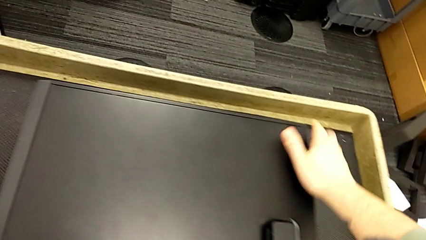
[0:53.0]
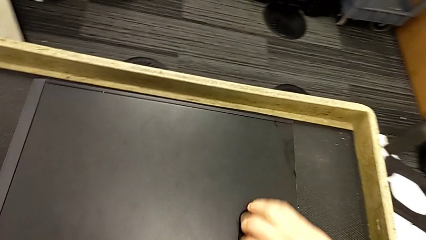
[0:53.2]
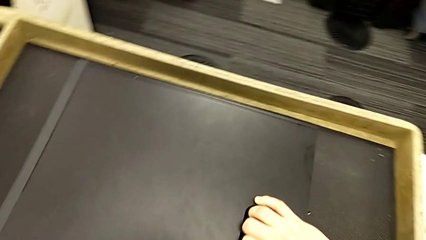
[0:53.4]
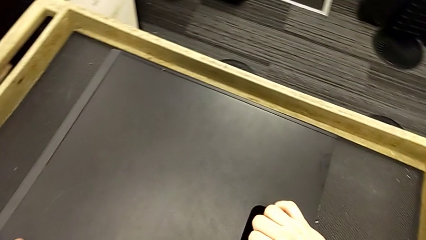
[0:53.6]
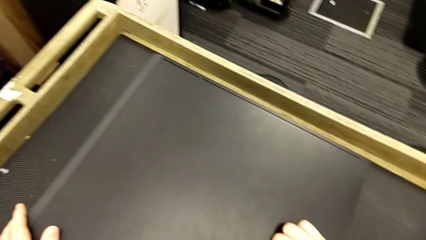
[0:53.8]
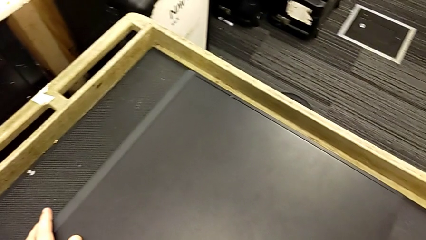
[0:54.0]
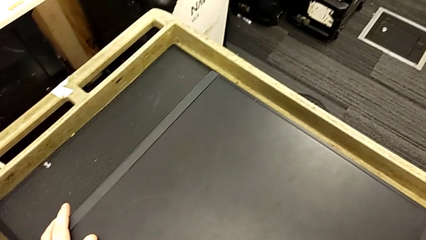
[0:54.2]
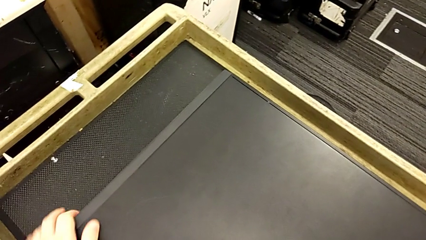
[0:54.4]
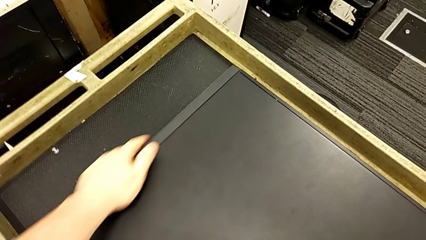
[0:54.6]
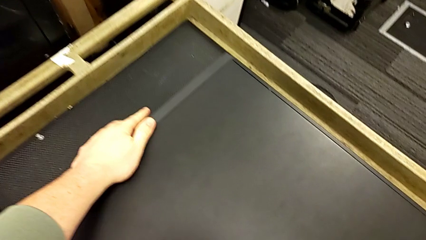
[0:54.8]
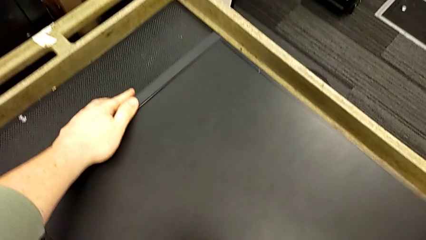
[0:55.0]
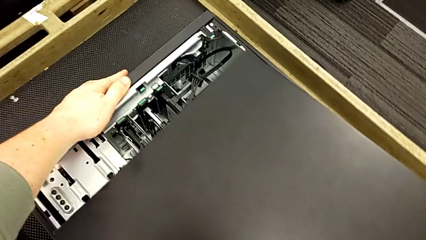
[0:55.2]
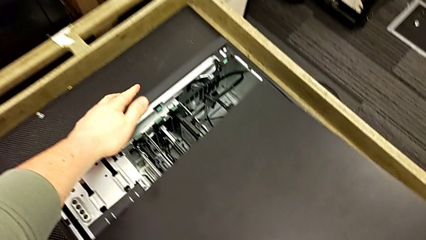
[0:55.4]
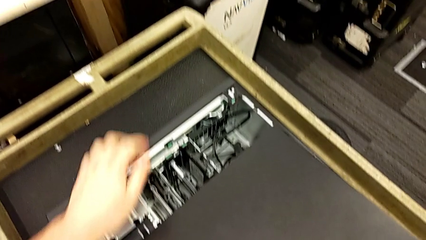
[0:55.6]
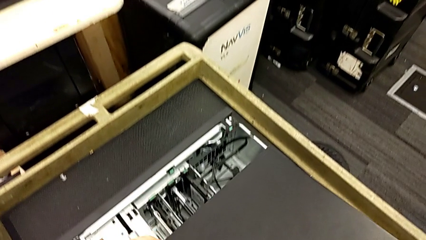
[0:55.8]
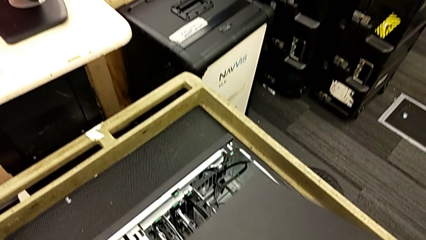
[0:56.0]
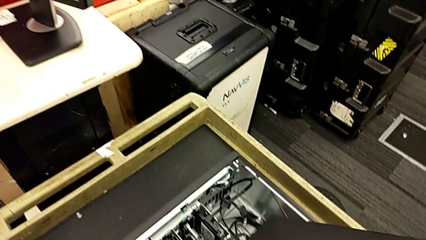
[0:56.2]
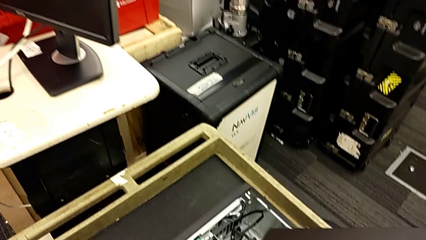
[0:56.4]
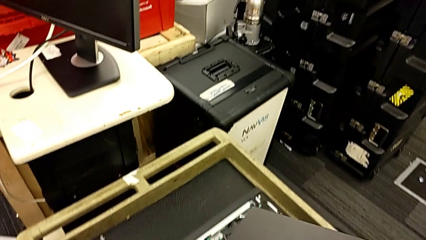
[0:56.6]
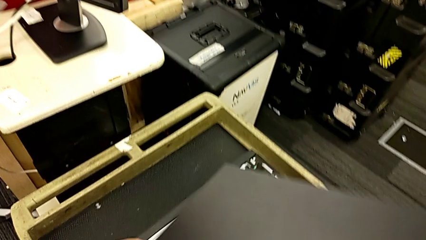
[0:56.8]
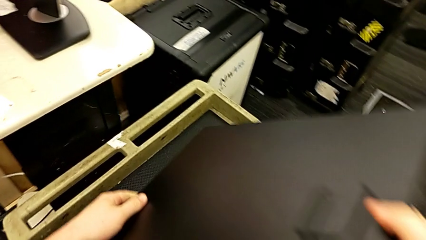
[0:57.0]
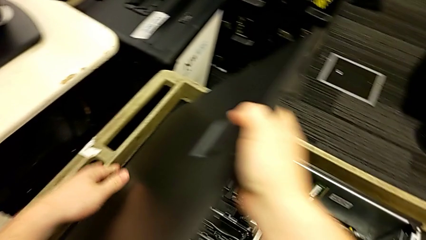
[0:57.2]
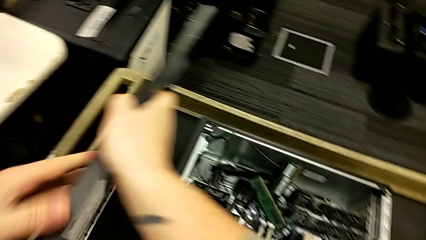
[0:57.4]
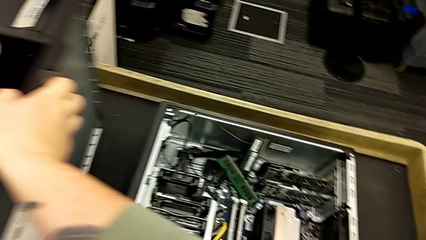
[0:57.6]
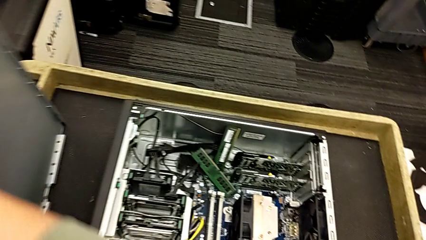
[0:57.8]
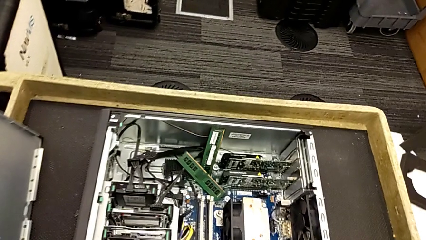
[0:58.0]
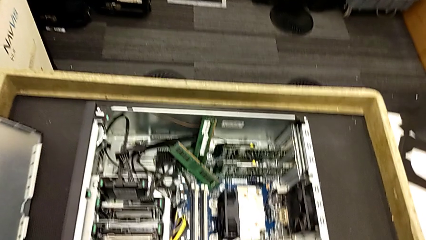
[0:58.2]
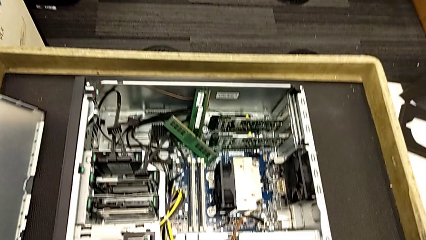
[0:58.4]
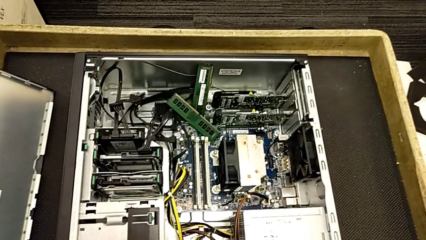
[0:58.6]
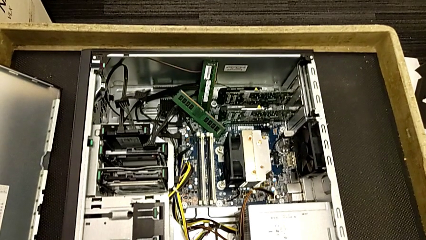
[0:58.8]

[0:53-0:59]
The camera wearer opens the computer tower. They pull the cover and withdraw it.

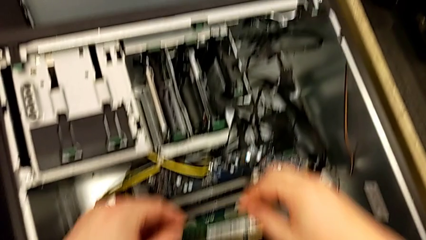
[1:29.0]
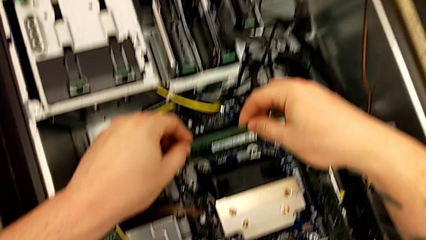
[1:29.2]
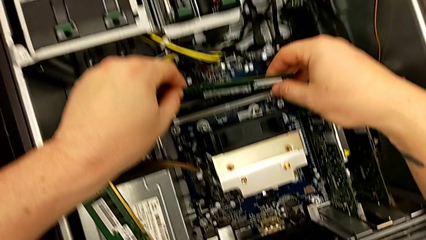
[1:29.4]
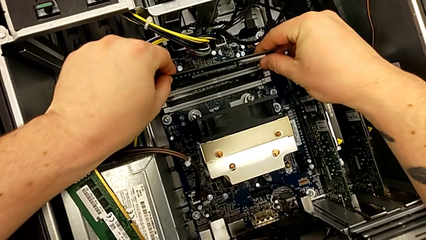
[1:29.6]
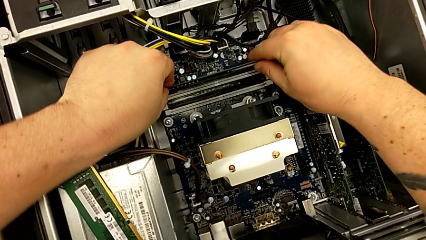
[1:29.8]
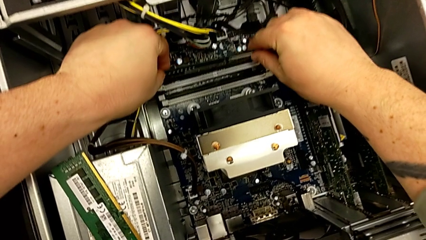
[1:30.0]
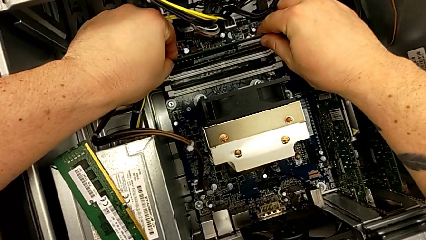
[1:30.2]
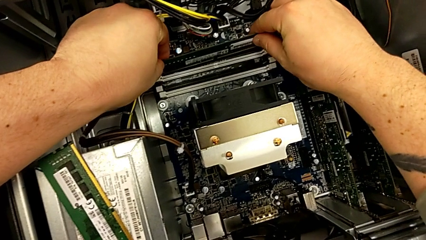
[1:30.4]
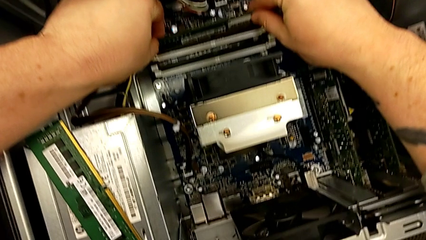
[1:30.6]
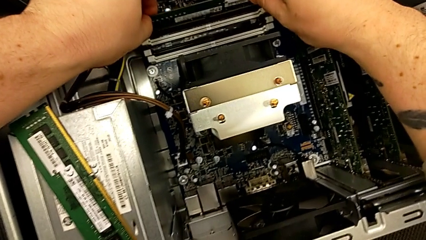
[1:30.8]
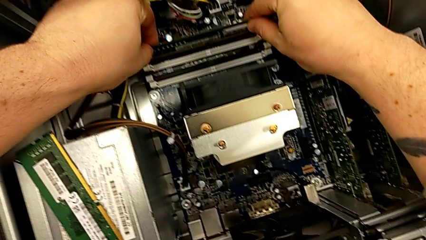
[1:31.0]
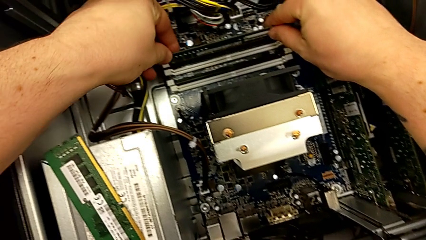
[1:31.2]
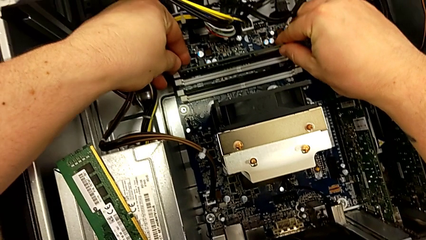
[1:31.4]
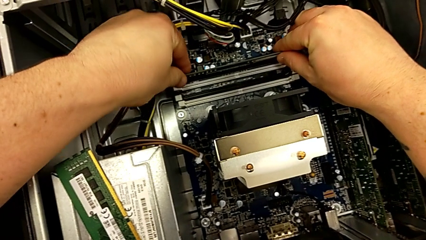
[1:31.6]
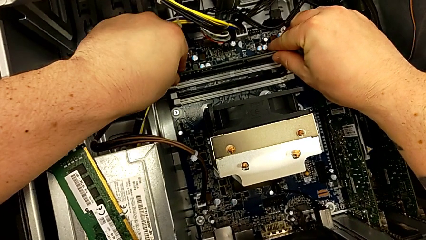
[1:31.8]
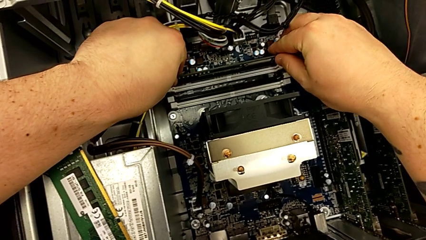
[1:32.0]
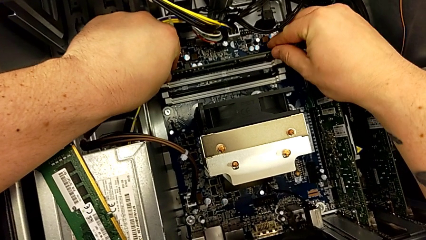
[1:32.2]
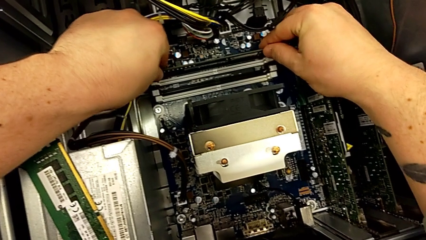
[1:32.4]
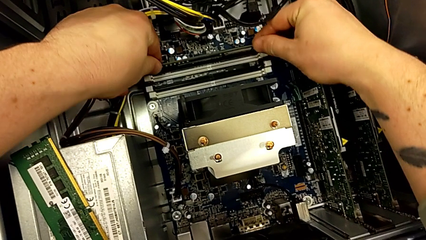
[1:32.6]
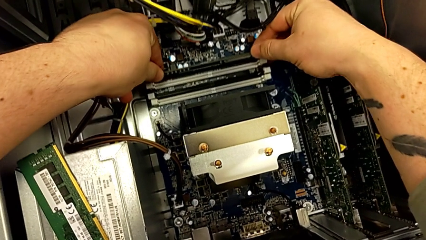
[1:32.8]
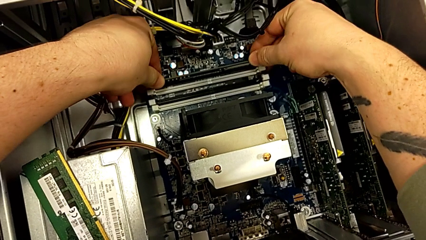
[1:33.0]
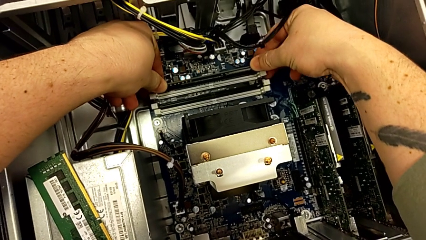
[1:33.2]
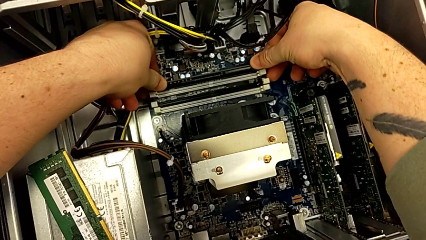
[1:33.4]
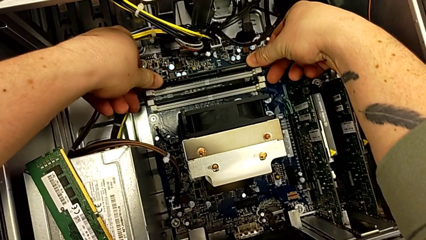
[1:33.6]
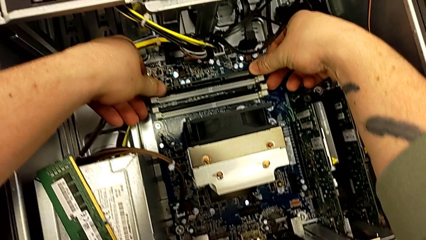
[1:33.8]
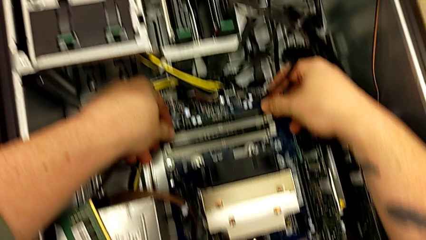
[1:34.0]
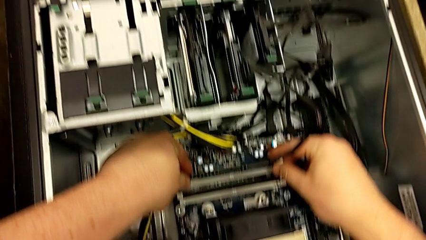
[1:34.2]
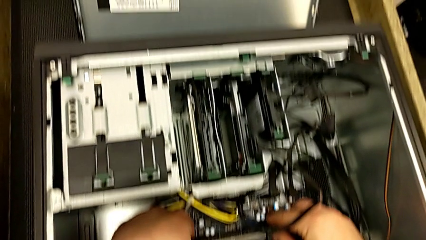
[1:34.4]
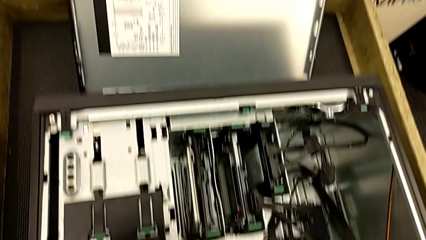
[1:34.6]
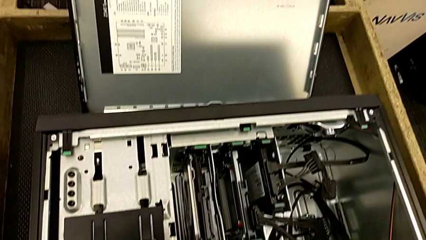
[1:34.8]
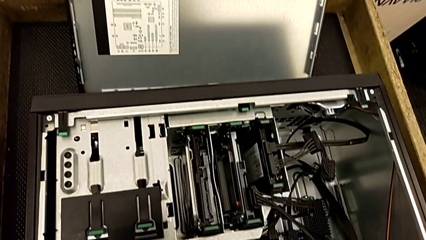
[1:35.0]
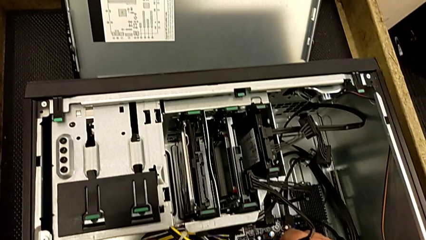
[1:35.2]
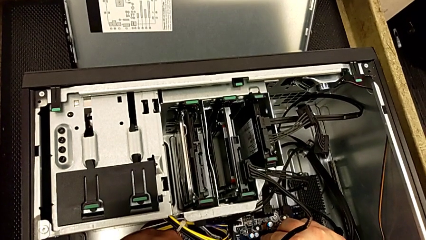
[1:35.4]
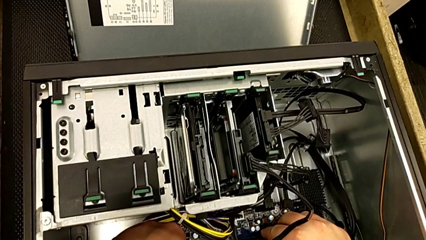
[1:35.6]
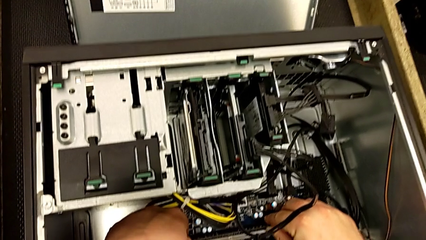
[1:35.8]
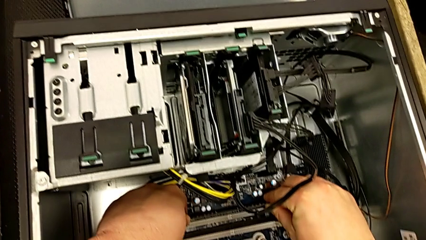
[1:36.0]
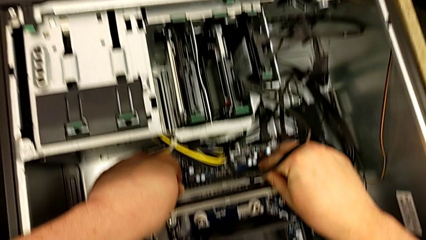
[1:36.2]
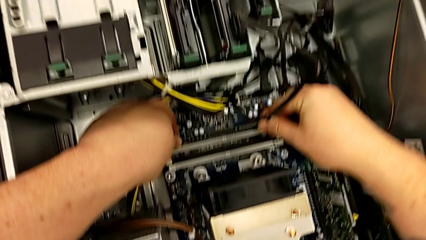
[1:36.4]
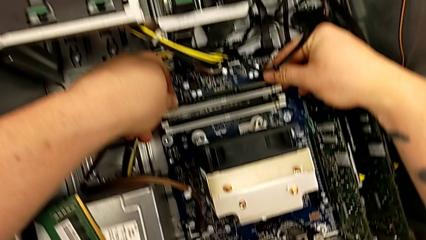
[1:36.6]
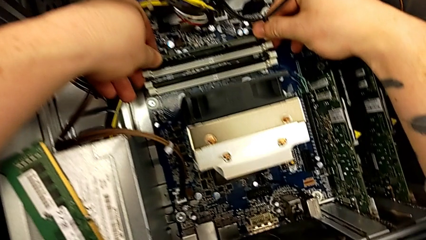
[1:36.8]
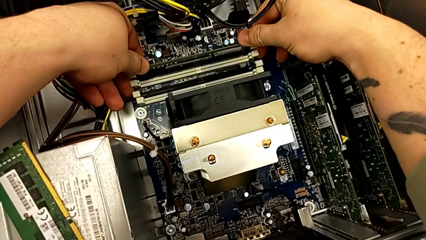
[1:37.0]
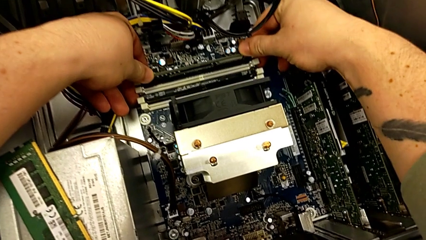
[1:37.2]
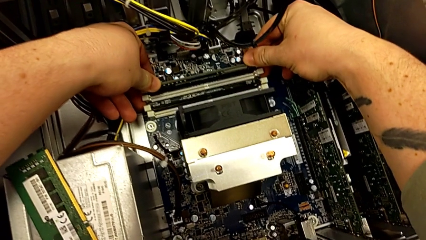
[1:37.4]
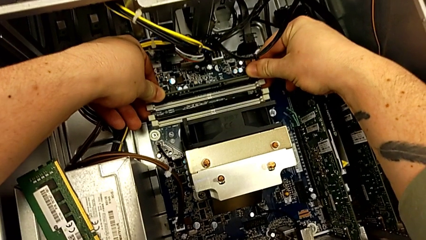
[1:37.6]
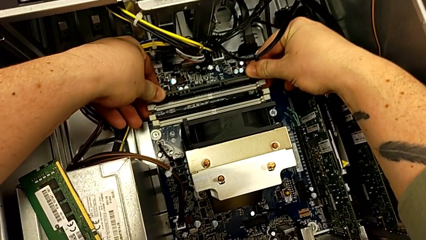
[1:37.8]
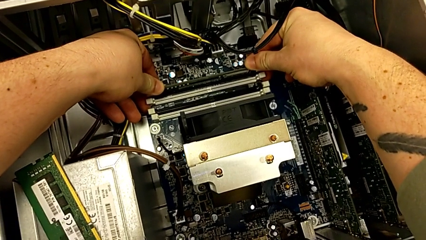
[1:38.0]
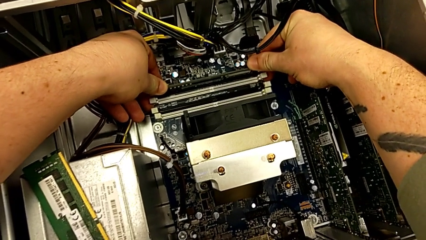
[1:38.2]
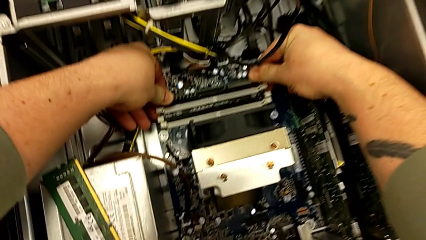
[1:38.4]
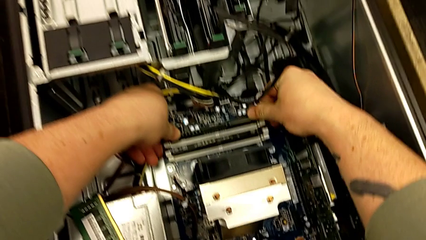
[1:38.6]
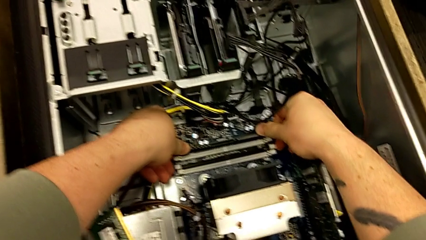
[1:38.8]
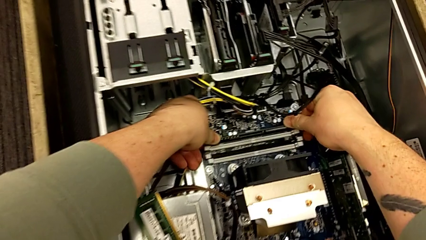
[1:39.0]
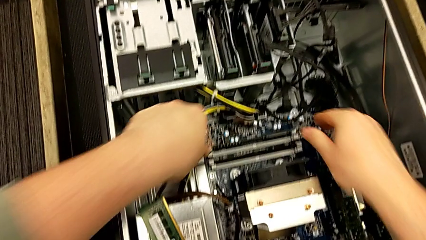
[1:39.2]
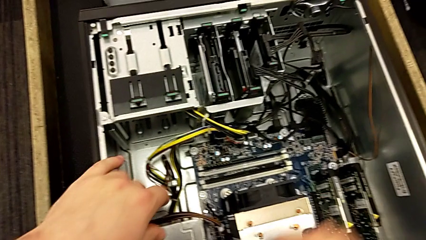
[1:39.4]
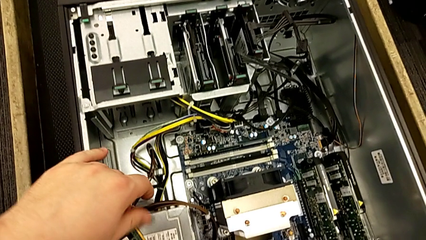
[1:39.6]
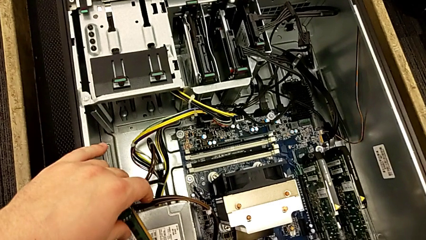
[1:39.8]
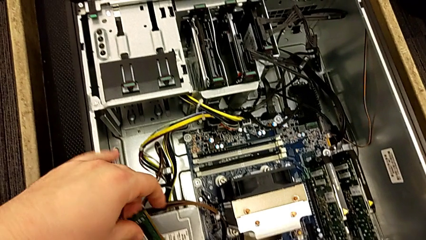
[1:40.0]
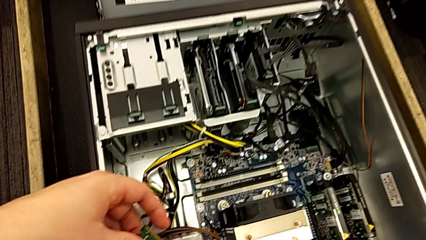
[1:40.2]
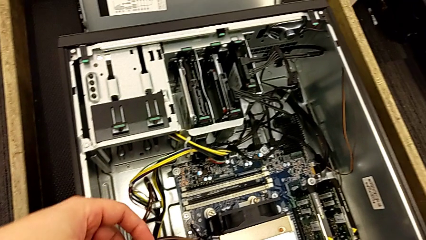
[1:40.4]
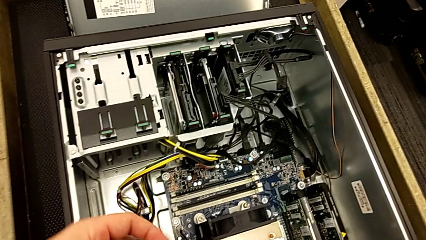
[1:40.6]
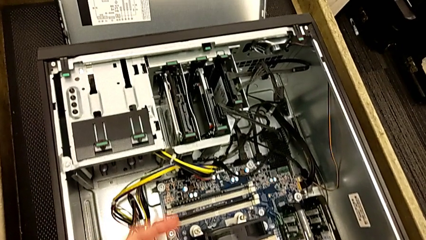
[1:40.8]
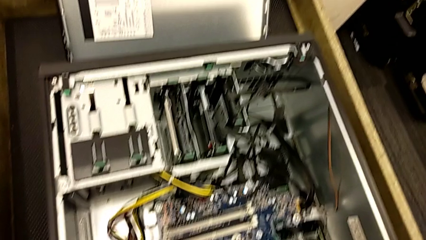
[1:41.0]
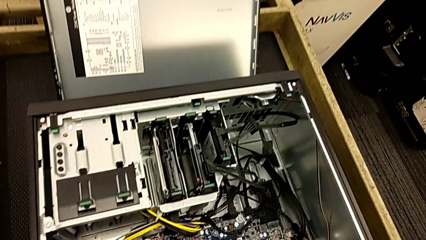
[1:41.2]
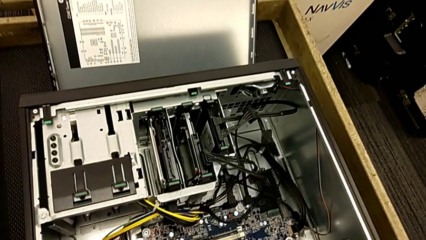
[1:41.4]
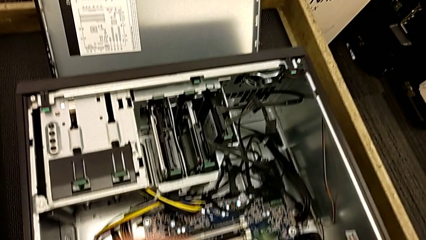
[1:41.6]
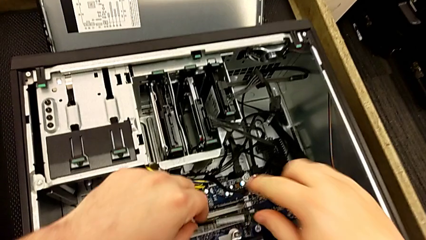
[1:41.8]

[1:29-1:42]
The camera wearer is inserting the RAM cards into other slots. They grab the RAM, align it, insert it and push the RAM tab.
